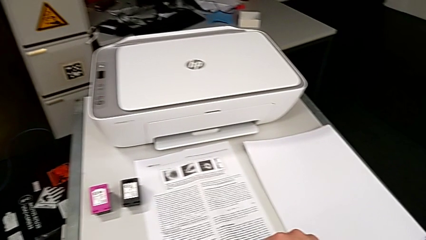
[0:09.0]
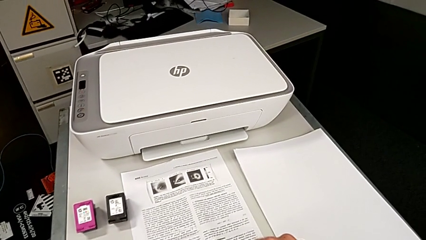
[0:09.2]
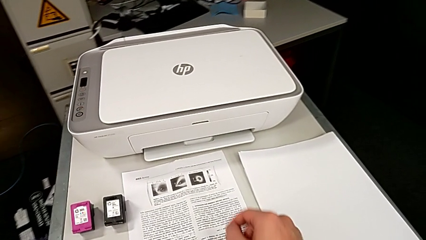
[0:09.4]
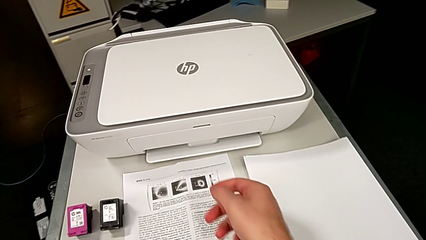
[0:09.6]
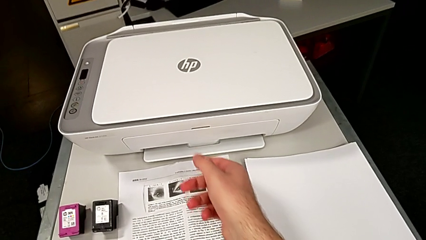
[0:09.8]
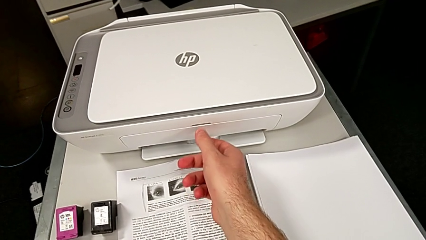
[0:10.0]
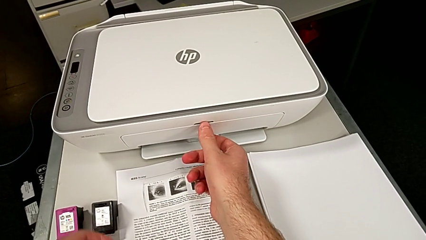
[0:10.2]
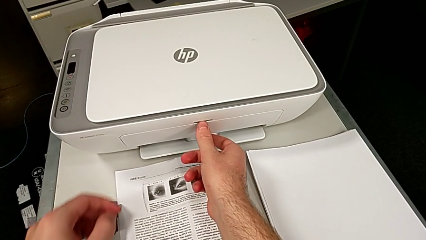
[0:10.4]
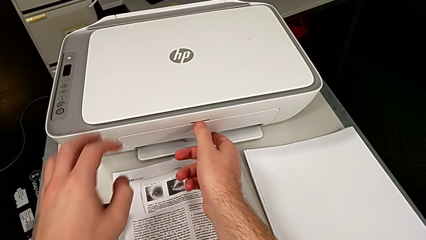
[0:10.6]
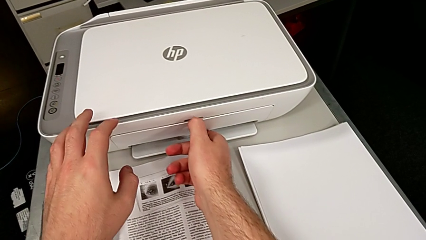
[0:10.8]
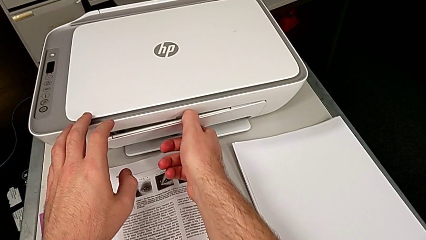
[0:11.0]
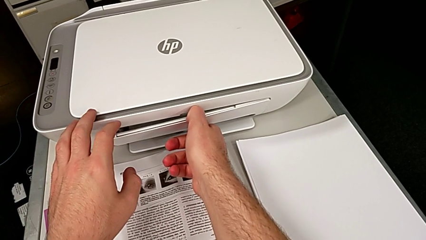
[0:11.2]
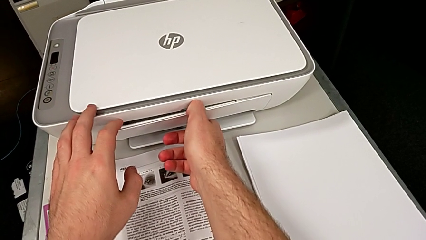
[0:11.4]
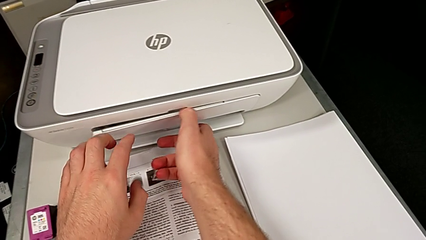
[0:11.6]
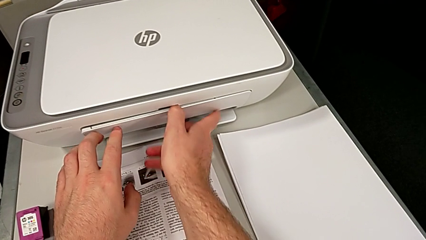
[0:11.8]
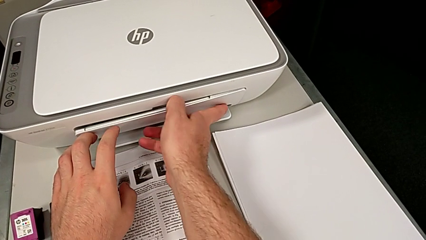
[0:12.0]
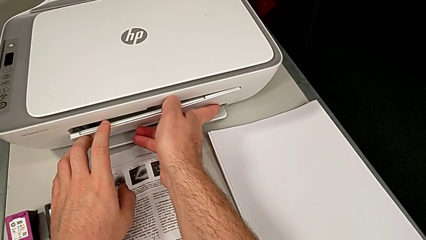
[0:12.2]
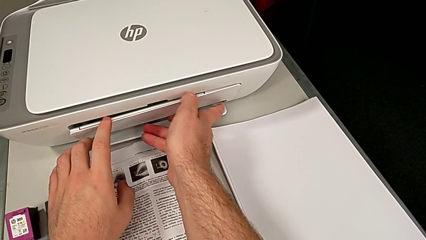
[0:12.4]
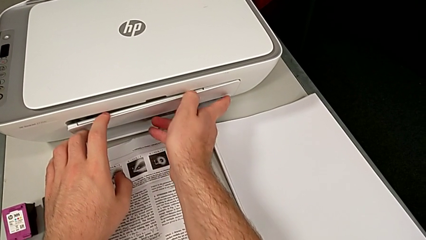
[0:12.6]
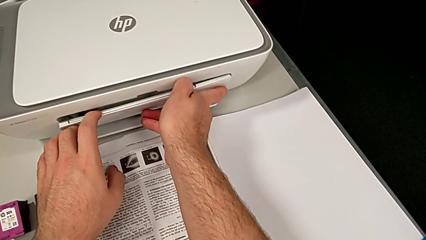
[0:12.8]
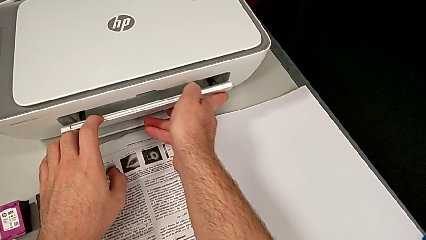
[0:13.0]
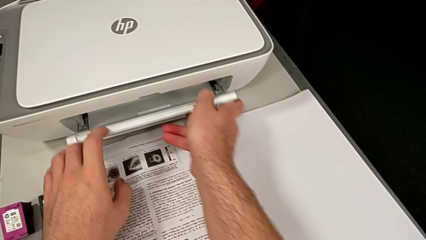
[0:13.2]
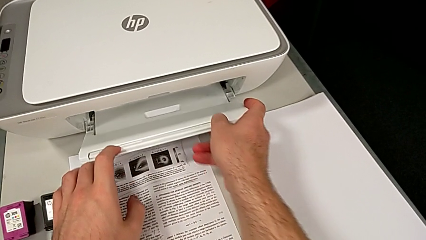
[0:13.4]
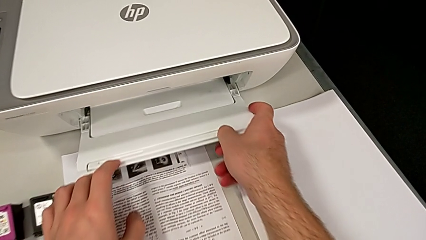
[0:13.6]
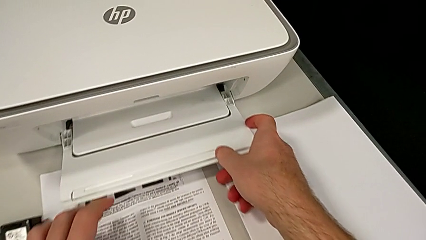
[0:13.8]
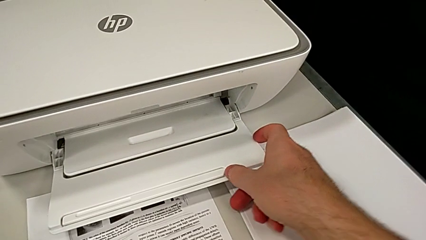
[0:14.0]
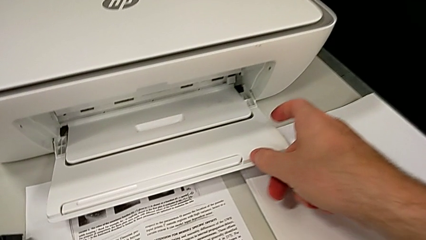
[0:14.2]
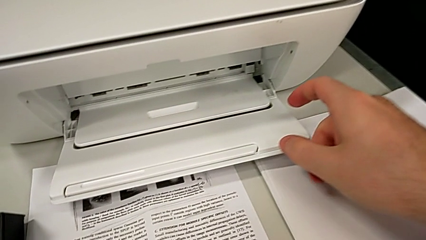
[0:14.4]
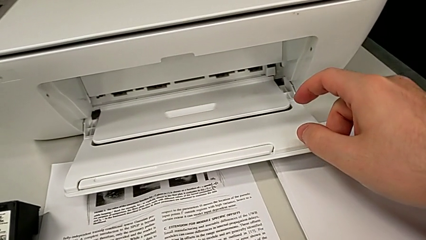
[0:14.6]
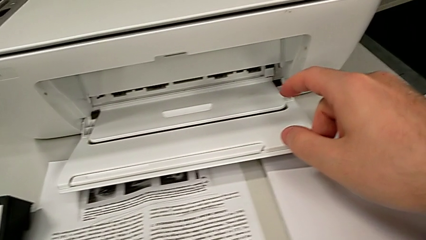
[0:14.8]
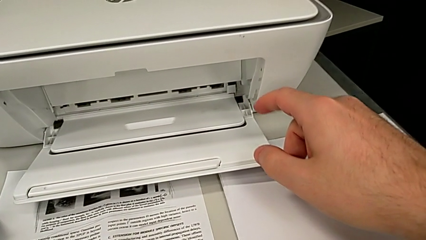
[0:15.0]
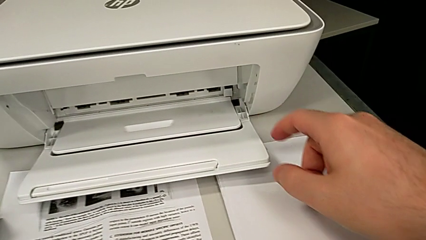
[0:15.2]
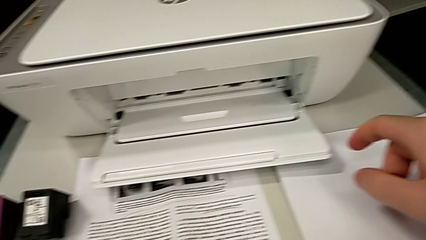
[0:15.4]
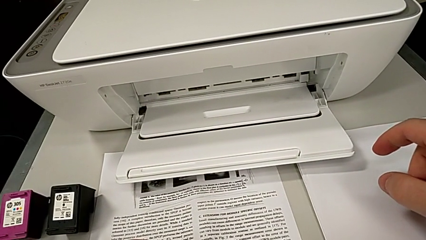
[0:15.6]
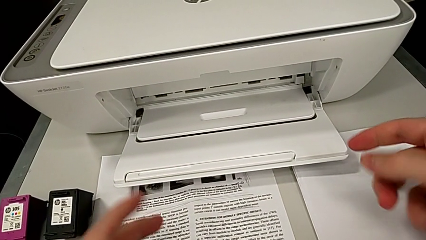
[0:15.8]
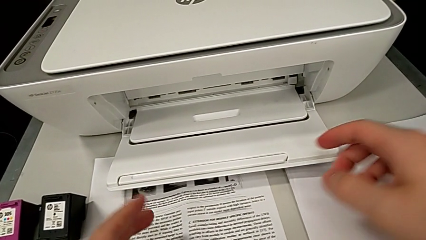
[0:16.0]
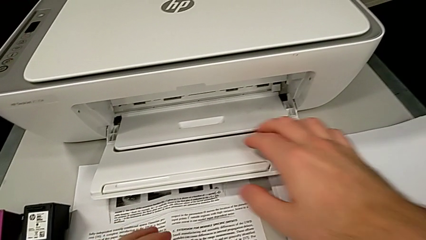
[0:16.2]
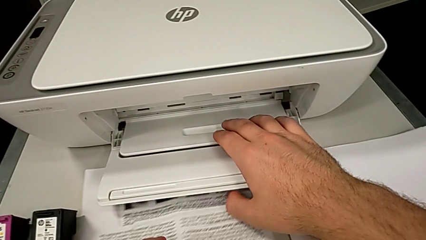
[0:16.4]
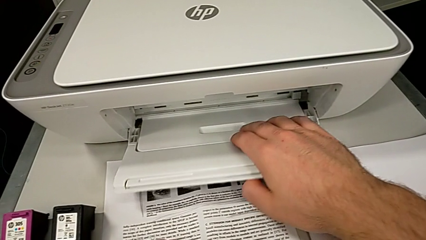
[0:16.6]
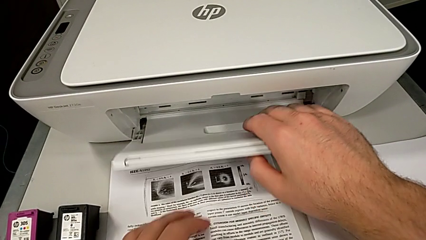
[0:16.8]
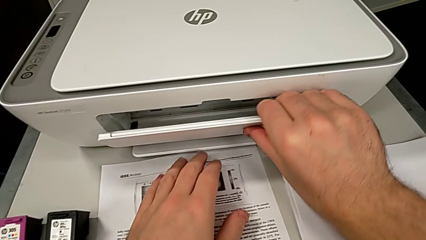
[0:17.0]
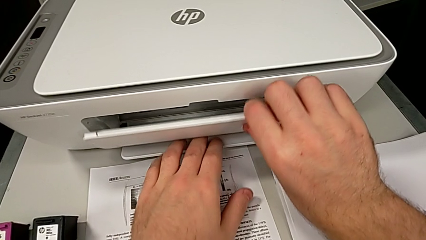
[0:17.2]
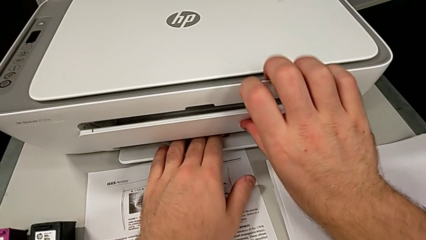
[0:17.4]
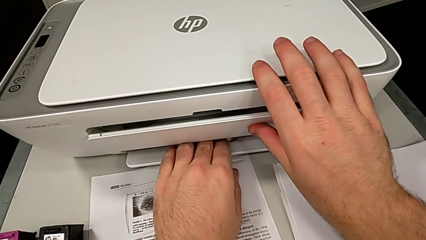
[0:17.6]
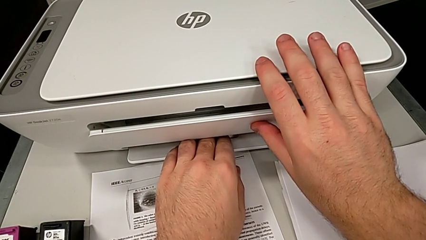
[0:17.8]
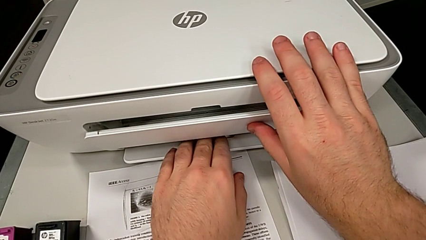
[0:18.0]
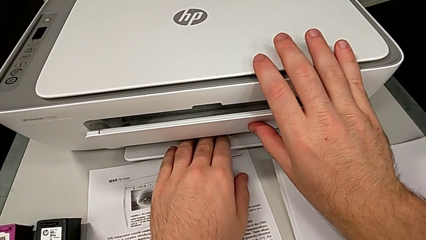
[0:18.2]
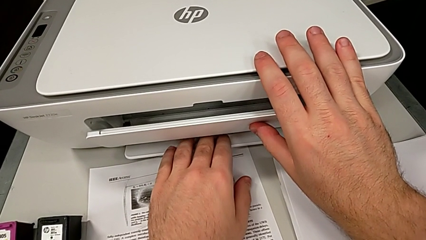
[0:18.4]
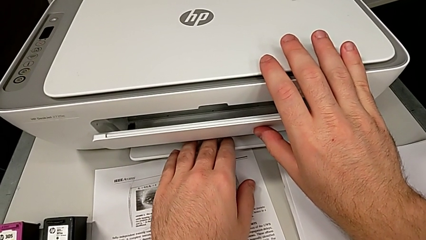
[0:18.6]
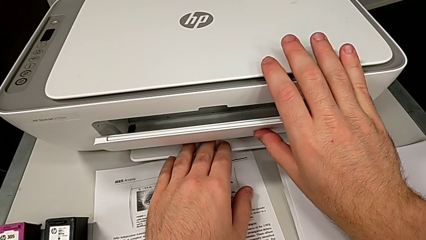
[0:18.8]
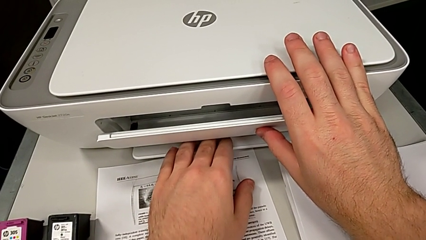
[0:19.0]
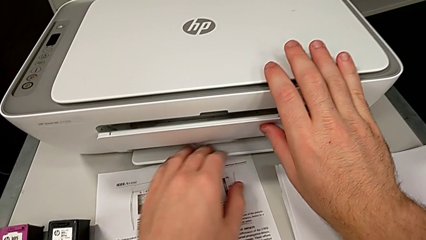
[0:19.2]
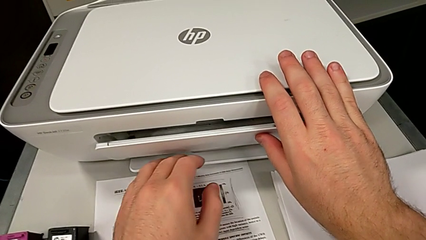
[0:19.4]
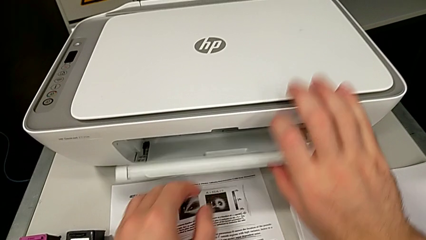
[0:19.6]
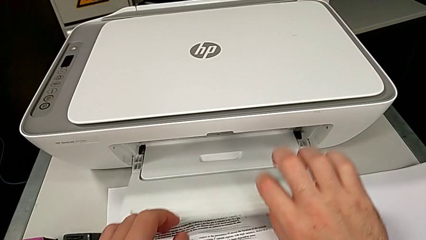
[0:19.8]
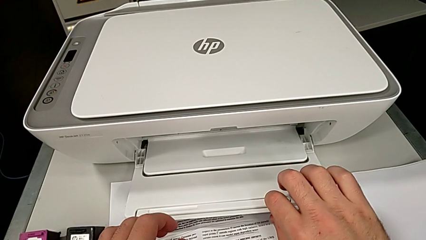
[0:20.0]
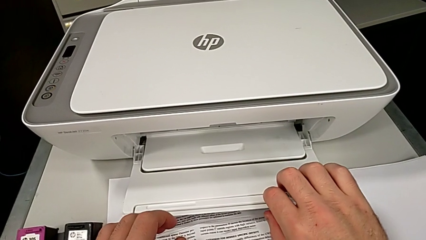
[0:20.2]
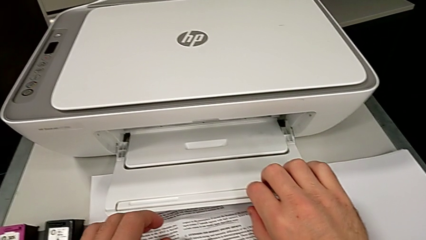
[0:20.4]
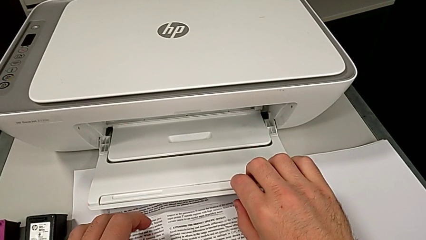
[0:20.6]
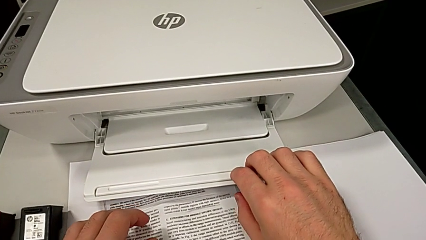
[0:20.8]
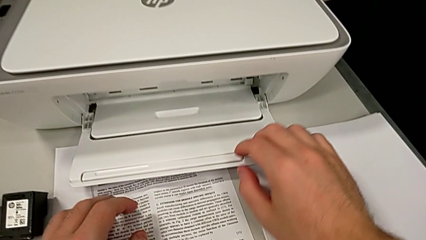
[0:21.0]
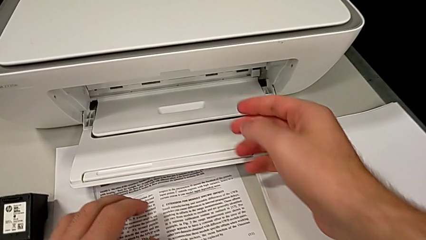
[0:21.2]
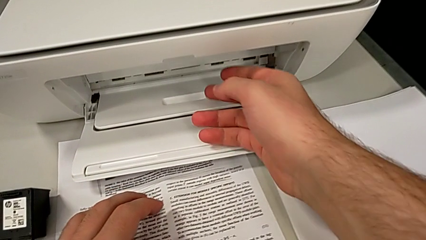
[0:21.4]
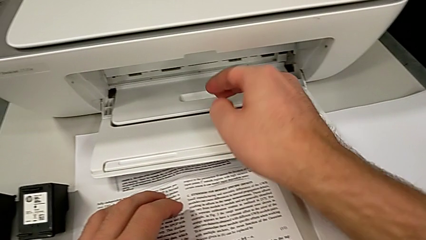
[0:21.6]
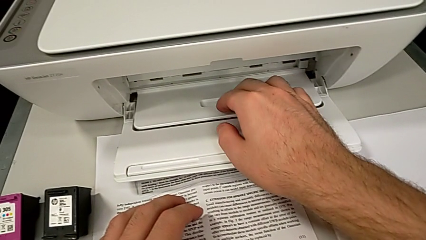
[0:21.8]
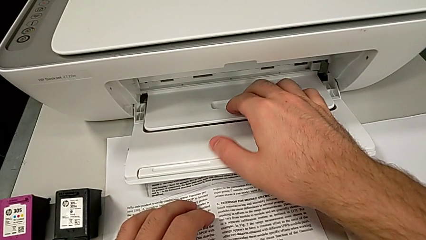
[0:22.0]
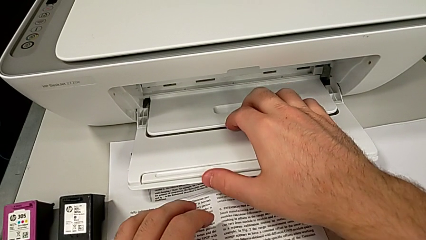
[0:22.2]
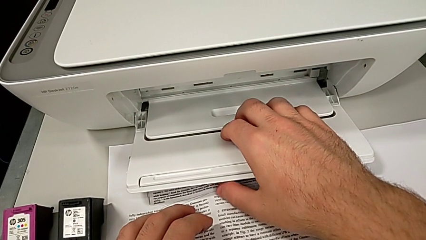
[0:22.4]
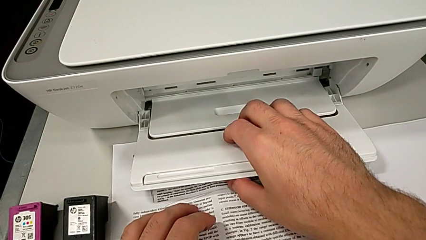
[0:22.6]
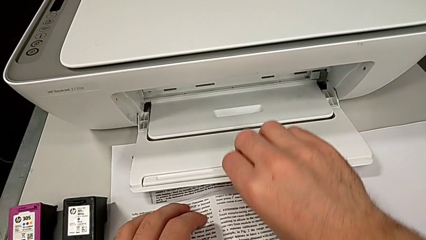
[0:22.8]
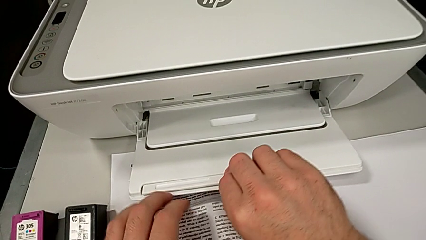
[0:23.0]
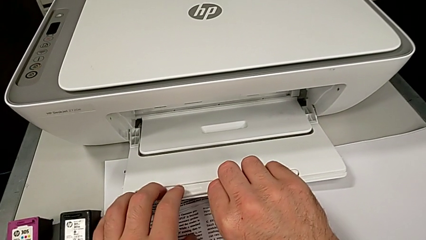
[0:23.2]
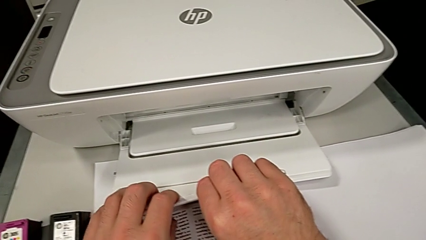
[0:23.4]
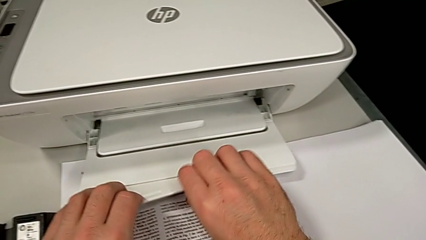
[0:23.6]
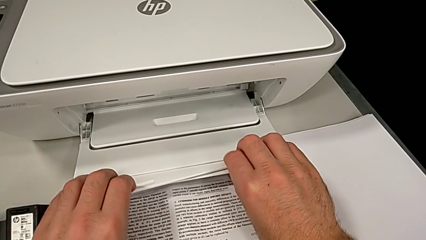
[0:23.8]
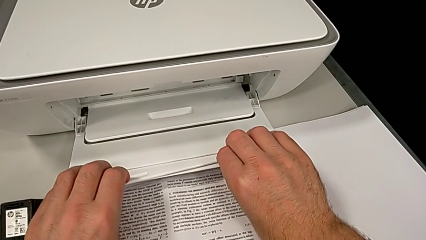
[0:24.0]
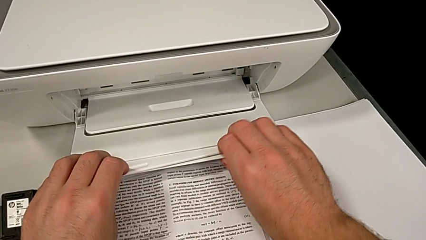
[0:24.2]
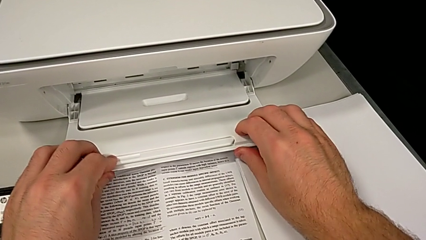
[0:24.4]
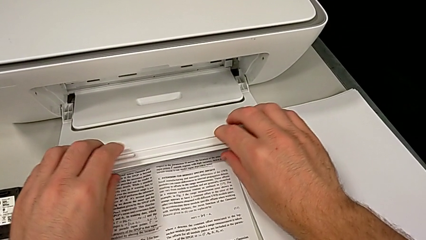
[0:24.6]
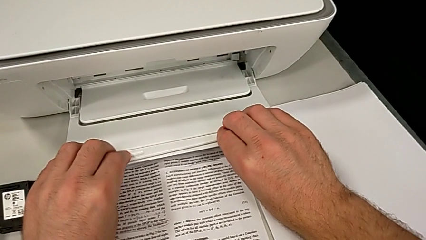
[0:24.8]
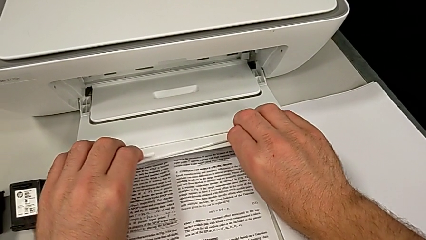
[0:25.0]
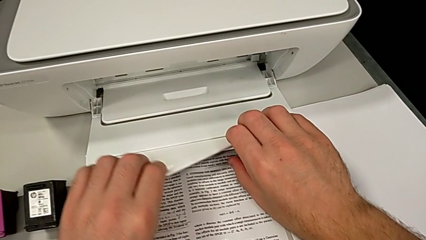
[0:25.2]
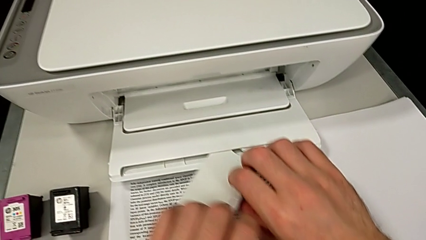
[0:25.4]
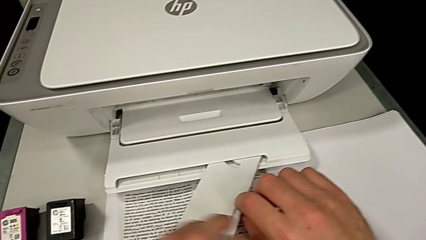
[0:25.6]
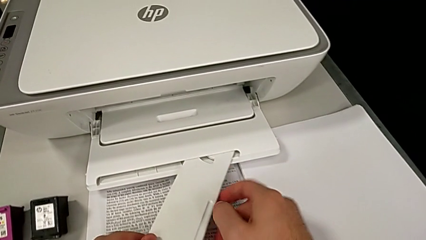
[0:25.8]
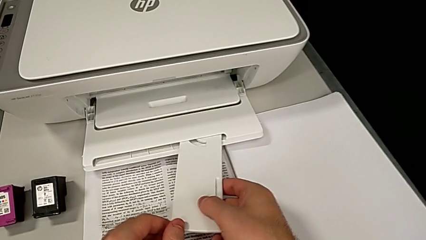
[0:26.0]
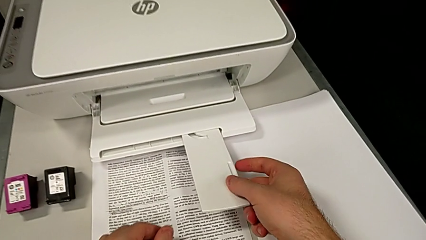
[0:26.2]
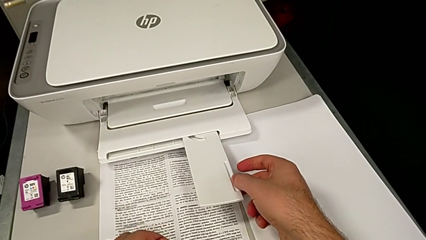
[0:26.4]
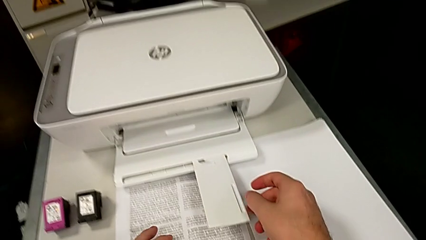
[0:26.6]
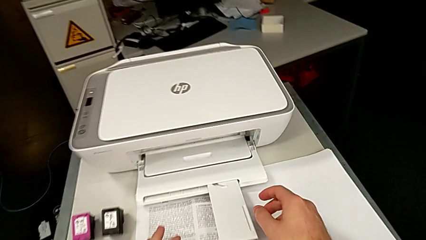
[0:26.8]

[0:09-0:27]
The camera wearer pulls out a tray. They open the paper tray, close it, wrongly grab it, trying to pull the base of the tray, open it, open the extending paper tray and pull it.
